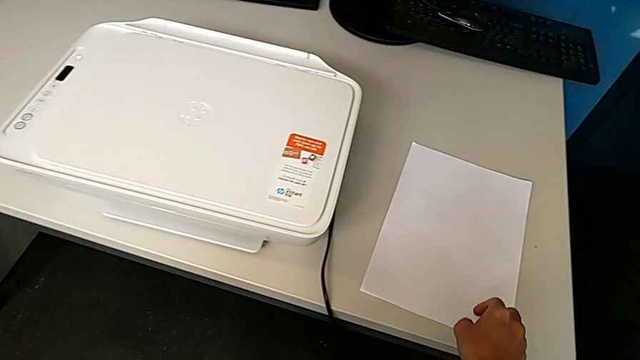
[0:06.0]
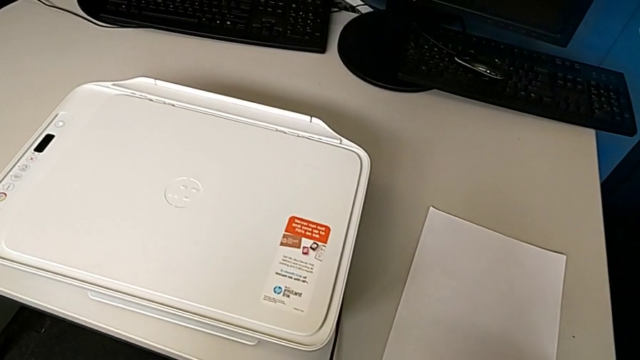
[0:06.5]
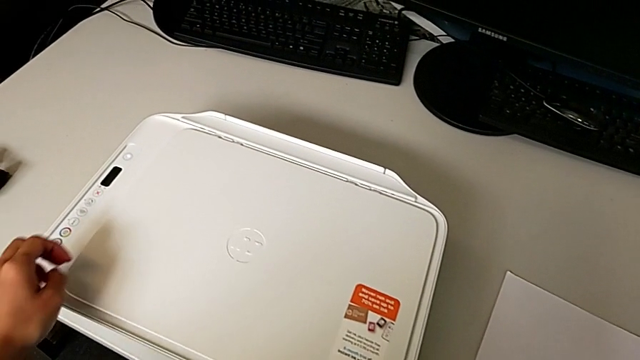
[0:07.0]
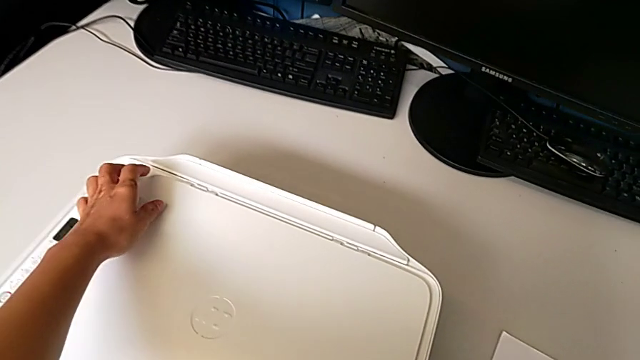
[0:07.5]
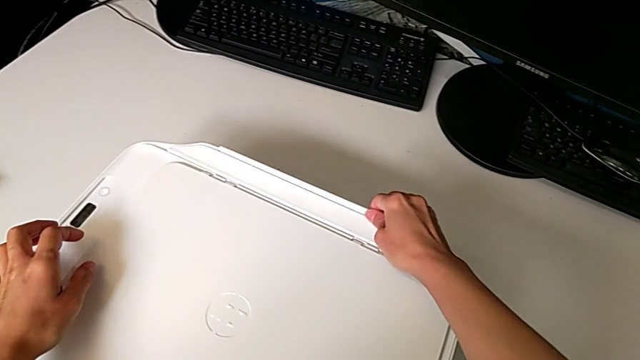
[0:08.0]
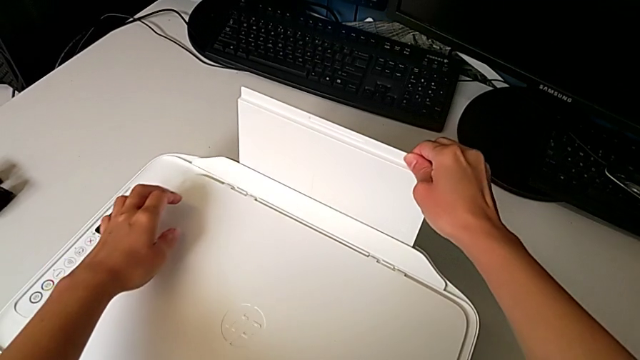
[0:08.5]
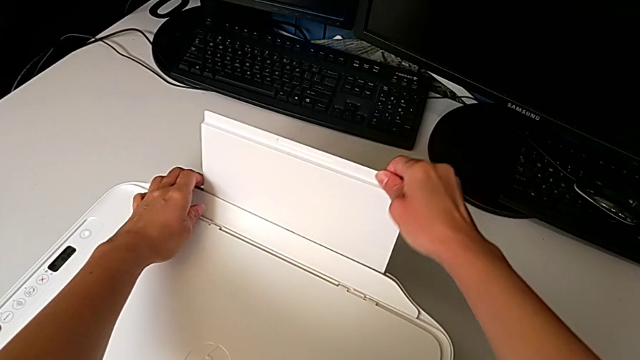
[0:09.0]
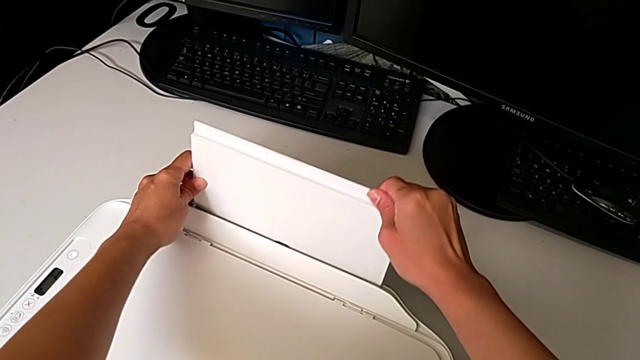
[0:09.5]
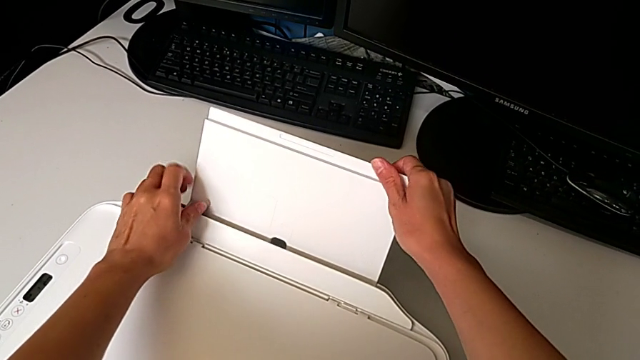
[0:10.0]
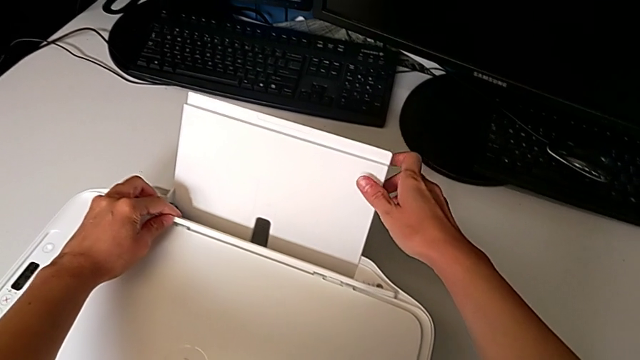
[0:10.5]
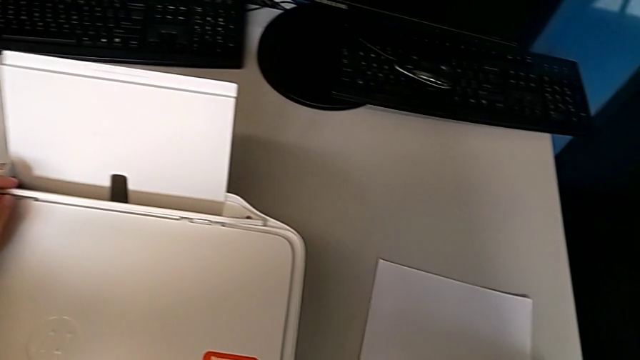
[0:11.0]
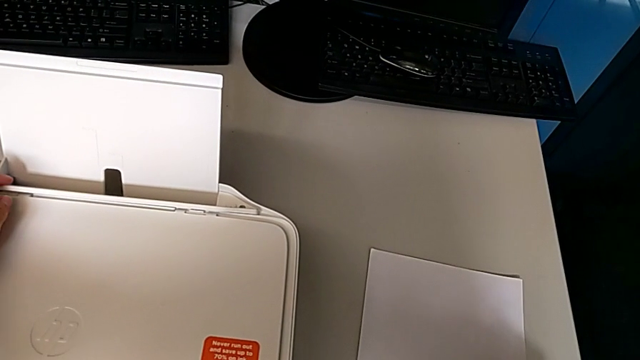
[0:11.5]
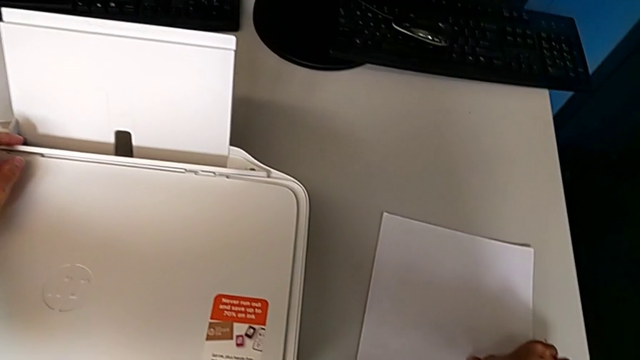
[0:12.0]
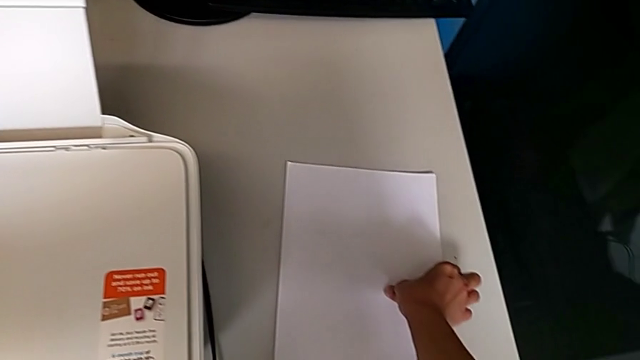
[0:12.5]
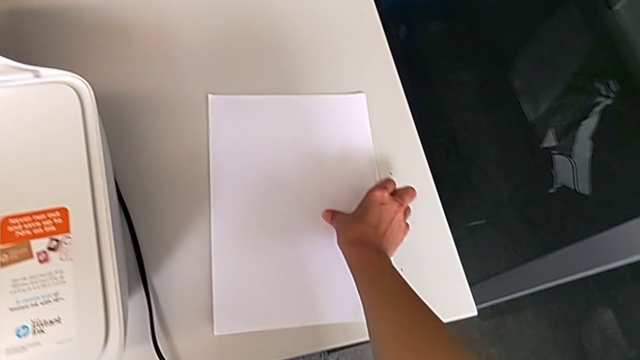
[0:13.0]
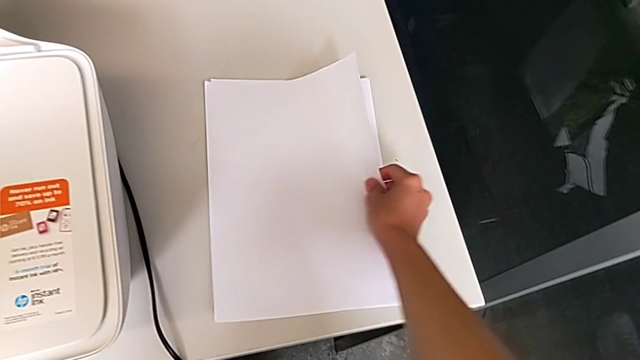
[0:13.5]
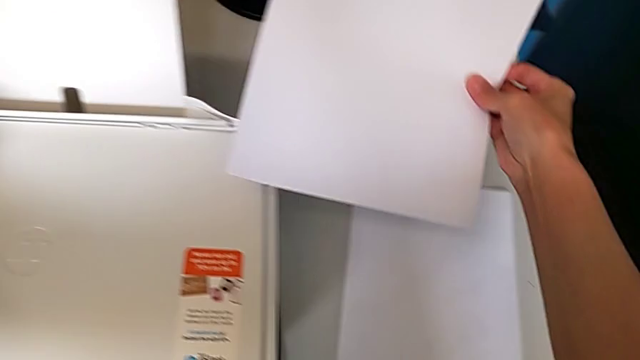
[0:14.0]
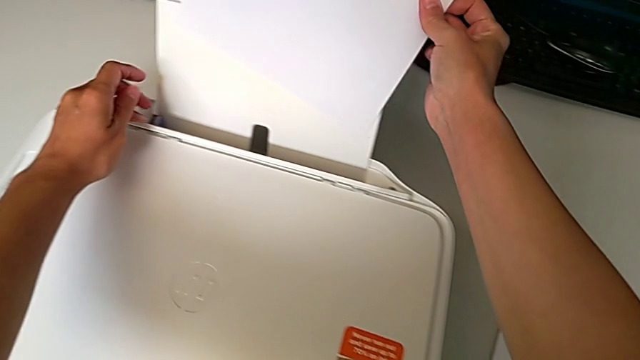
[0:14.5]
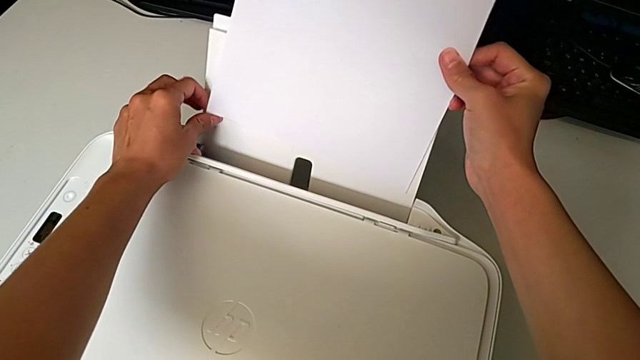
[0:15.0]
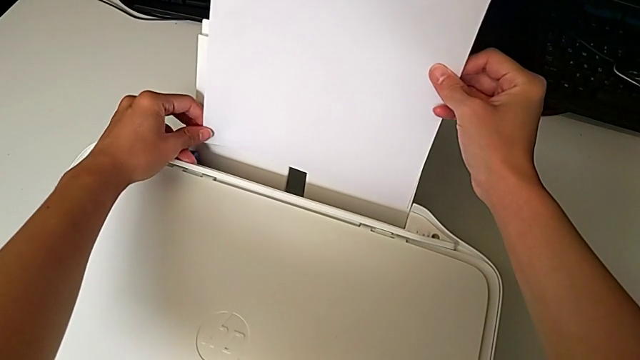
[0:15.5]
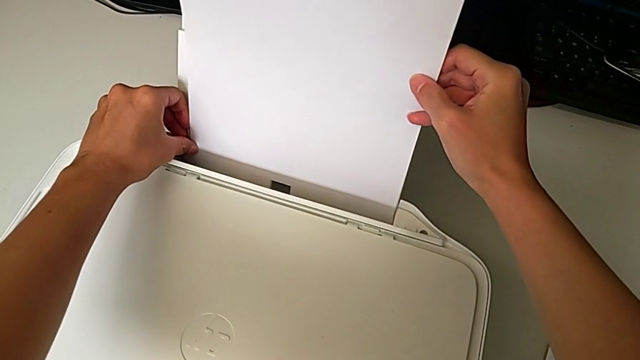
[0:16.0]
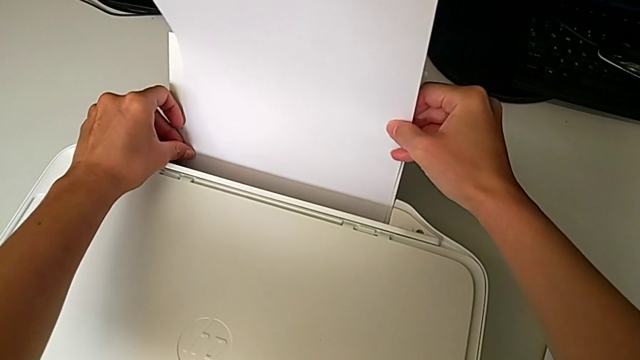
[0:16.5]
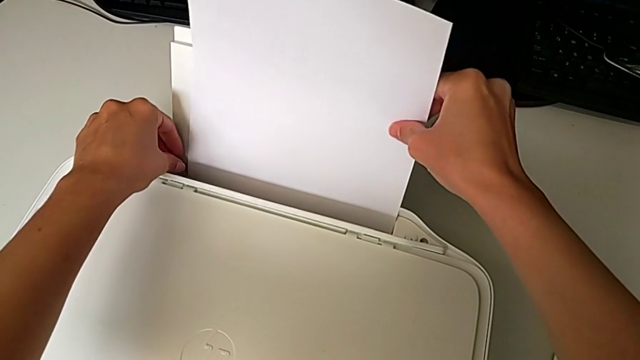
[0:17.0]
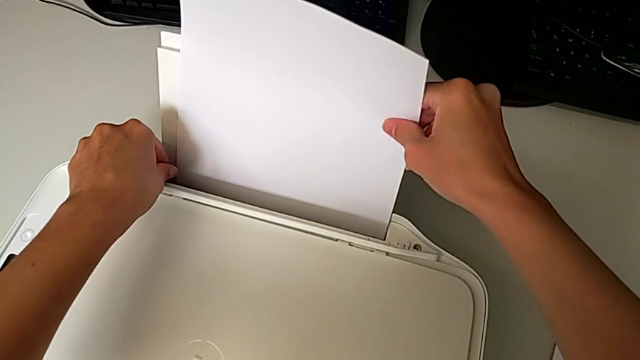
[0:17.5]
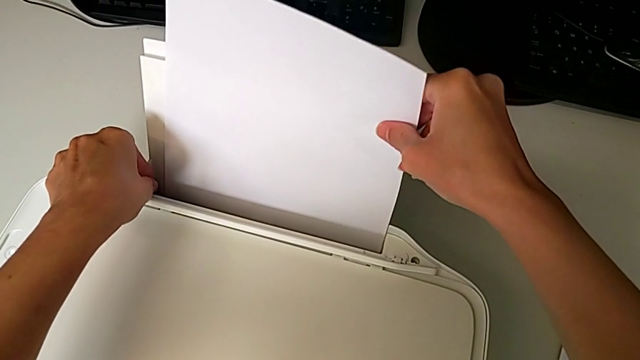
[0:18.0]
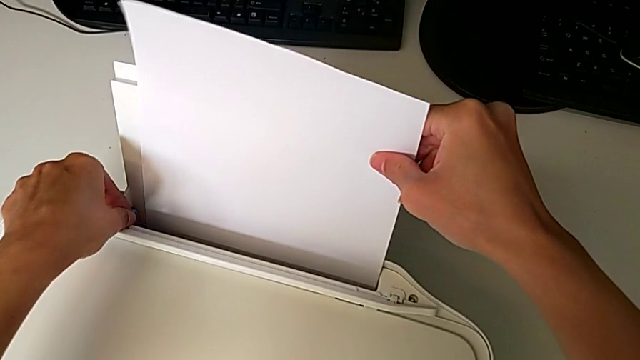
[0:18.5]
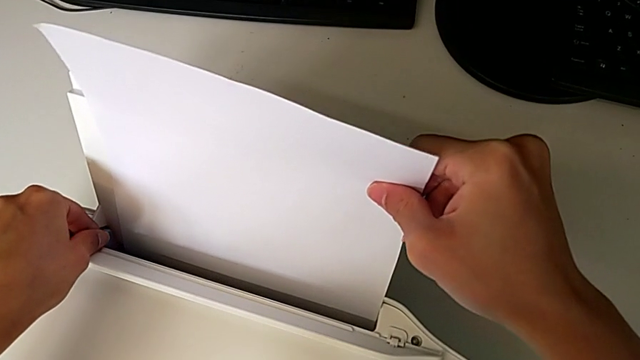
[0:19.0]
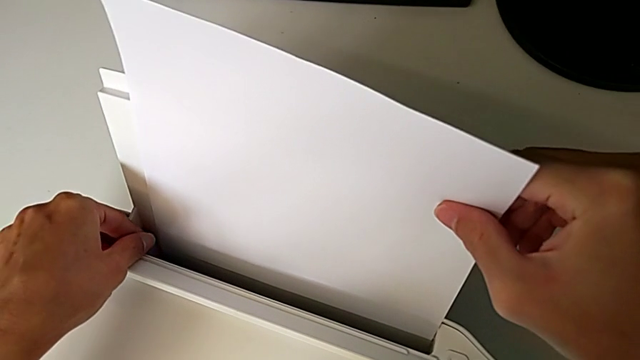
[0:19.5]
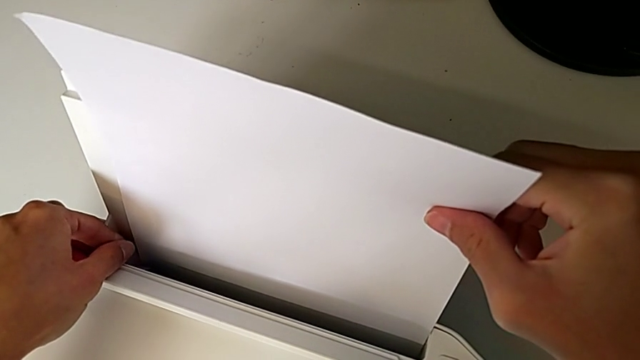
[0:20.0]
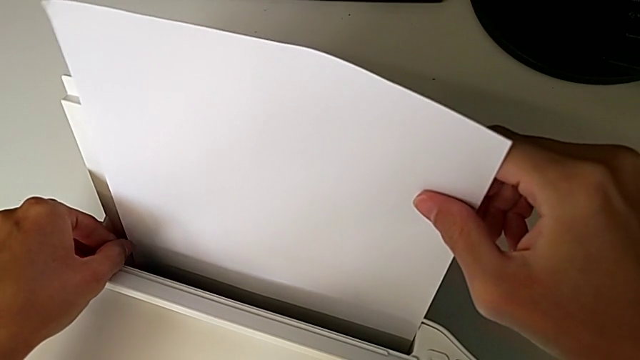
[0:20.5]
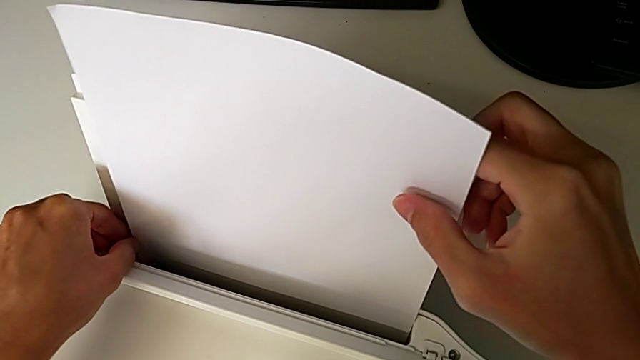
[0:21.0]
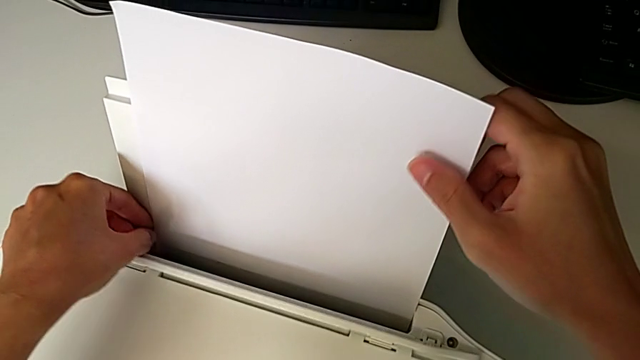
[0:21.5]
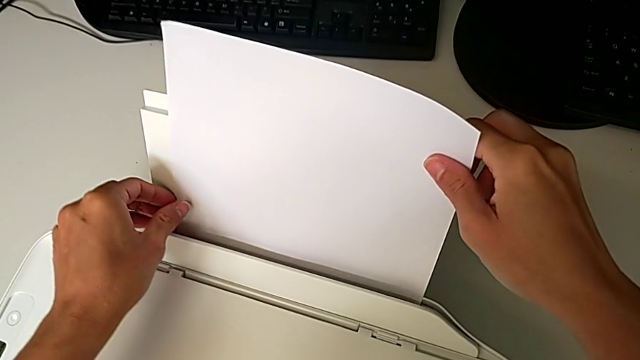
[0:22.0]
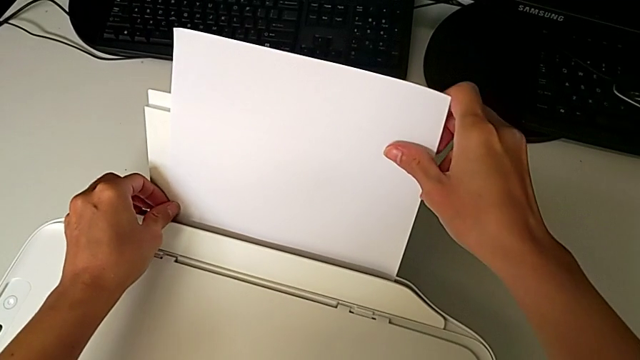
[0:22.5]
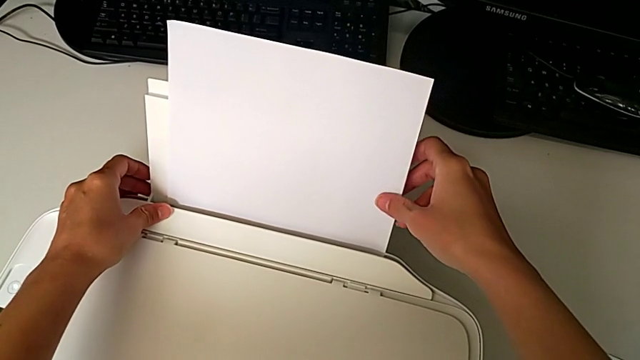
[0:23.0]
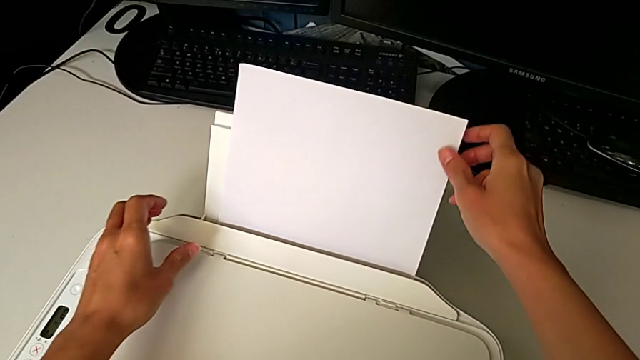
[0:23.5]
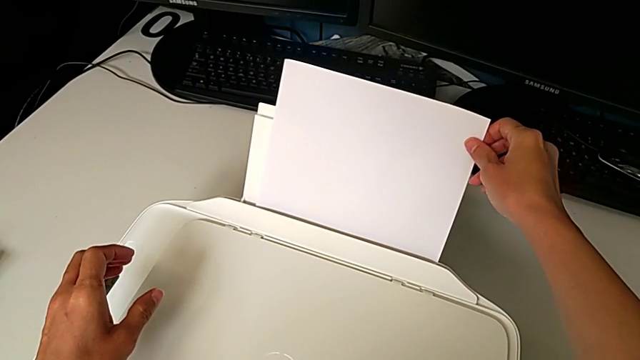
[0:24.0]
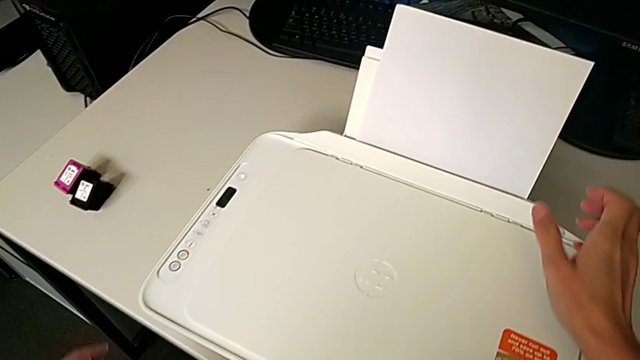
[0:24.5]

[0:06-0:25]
The camera wearer loads the paper stack into the printer. They open the paper tray, grab the paper stack, lift it, insert it, insert the paper tray and place the paper stack.
